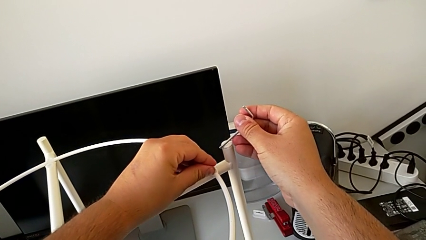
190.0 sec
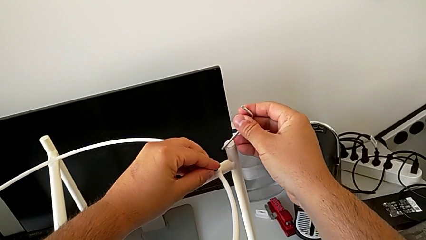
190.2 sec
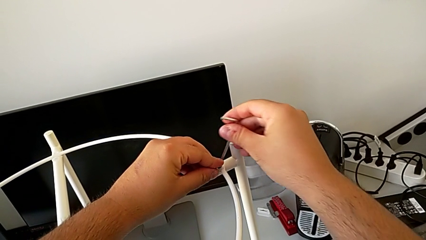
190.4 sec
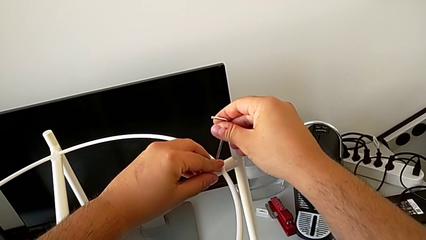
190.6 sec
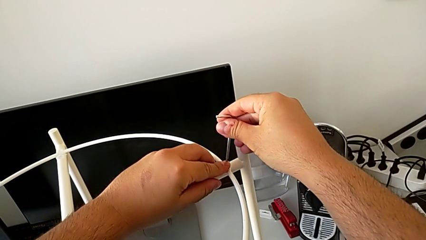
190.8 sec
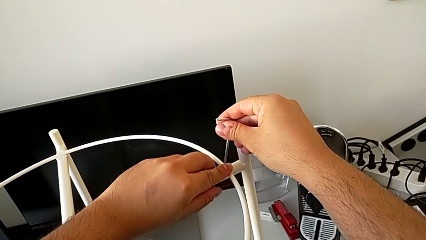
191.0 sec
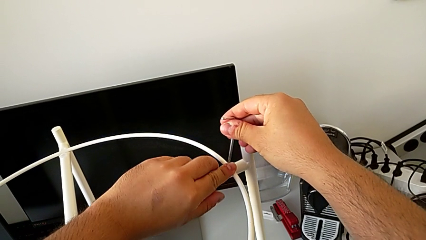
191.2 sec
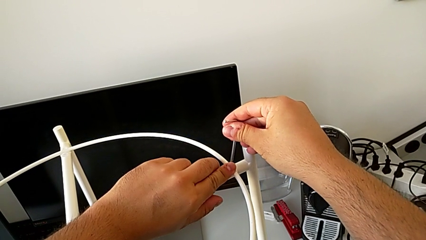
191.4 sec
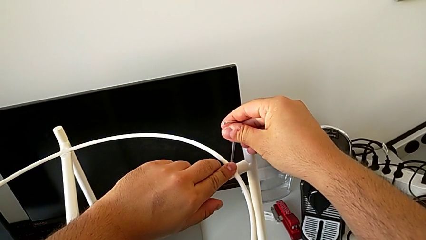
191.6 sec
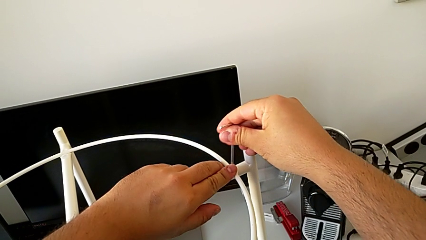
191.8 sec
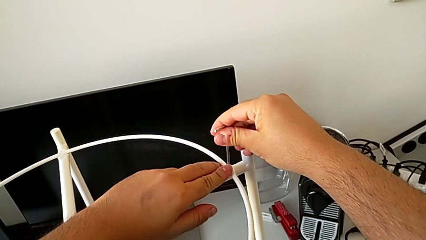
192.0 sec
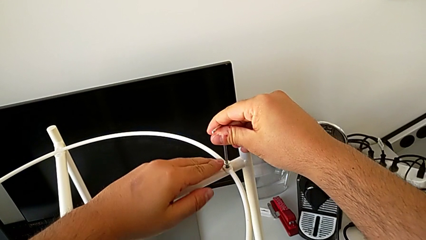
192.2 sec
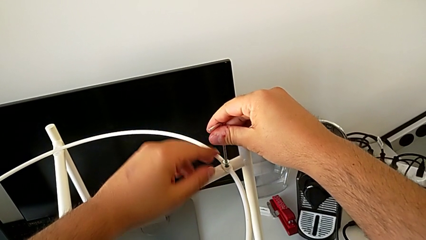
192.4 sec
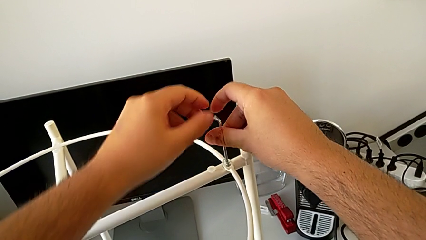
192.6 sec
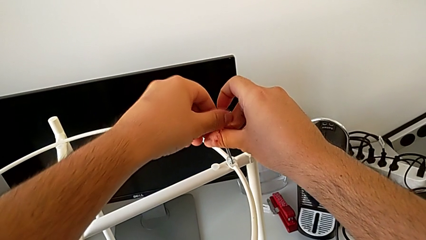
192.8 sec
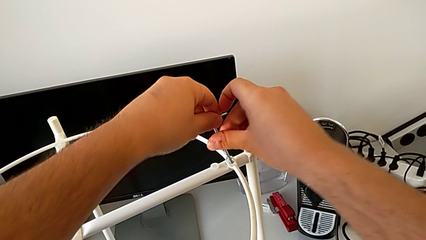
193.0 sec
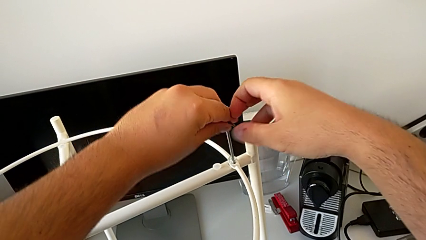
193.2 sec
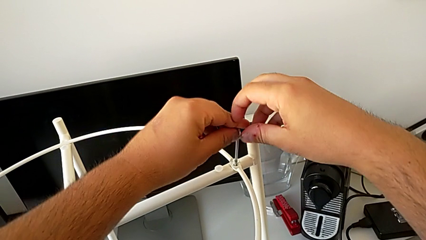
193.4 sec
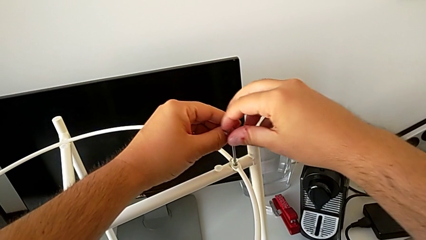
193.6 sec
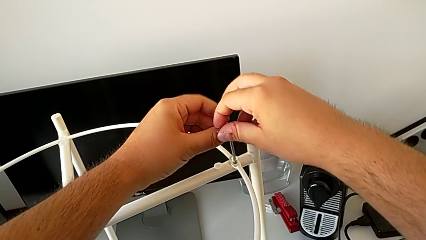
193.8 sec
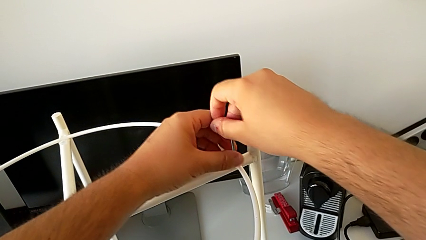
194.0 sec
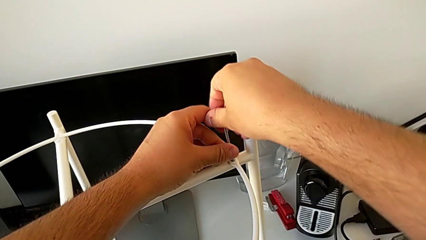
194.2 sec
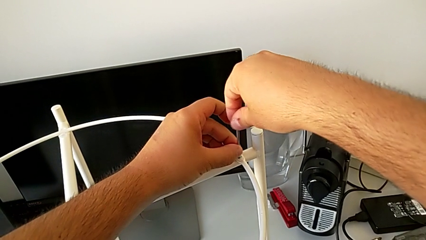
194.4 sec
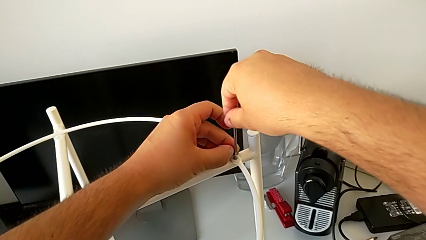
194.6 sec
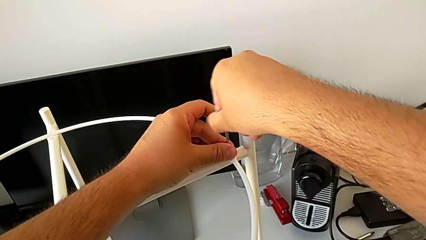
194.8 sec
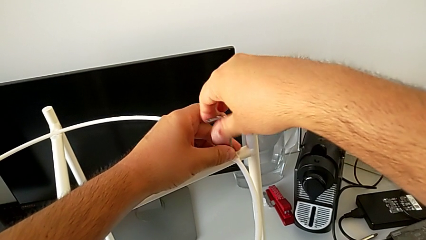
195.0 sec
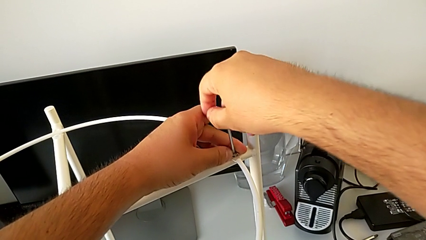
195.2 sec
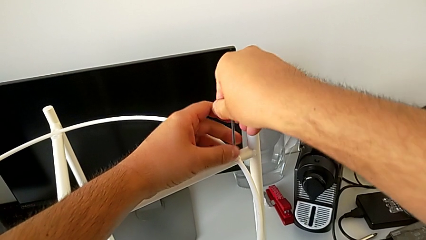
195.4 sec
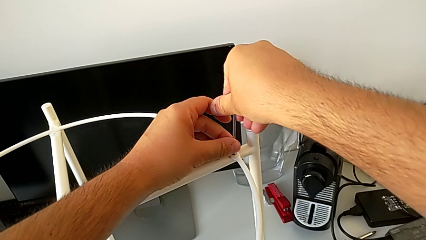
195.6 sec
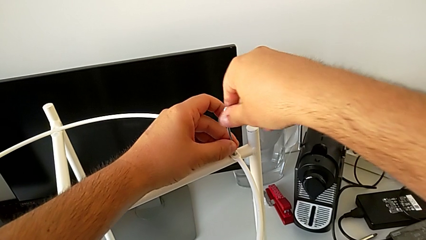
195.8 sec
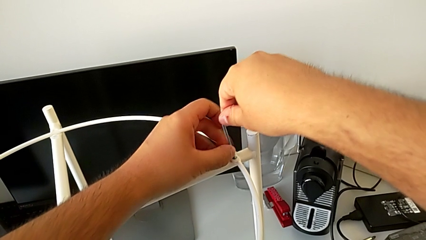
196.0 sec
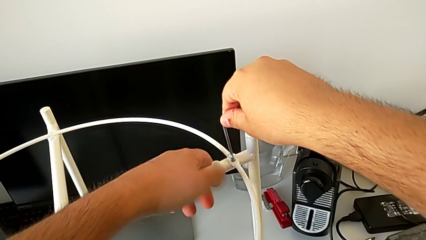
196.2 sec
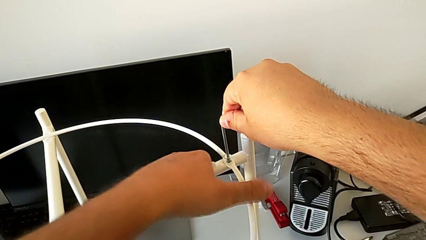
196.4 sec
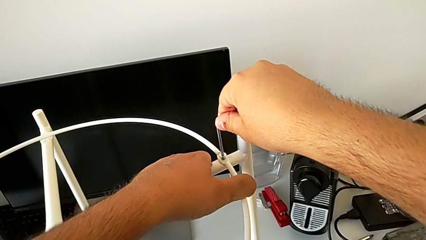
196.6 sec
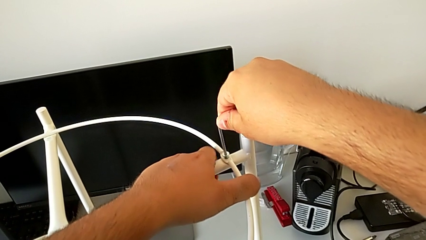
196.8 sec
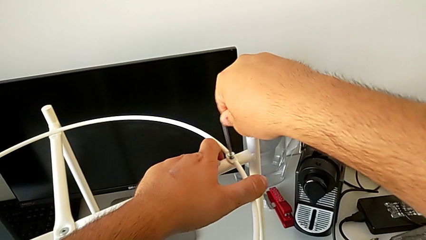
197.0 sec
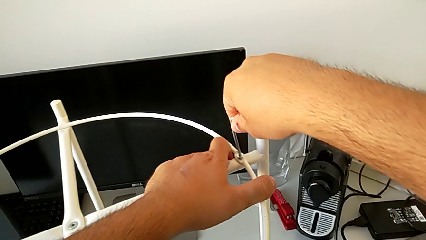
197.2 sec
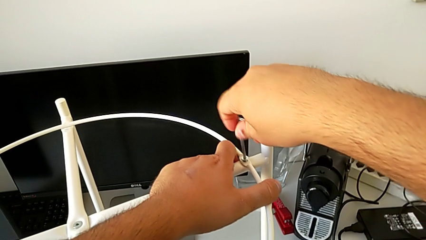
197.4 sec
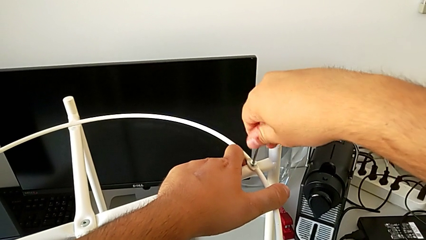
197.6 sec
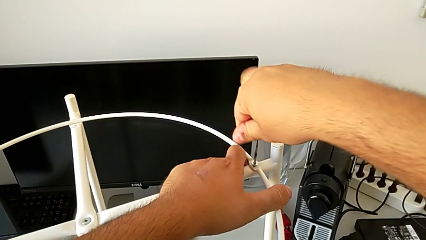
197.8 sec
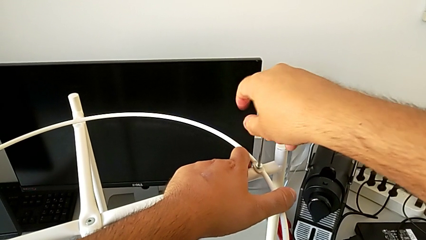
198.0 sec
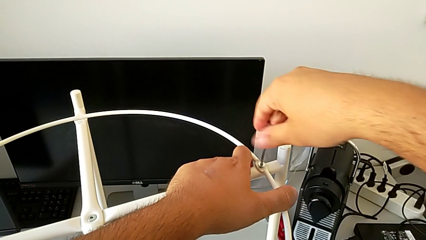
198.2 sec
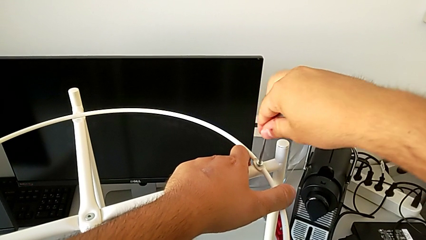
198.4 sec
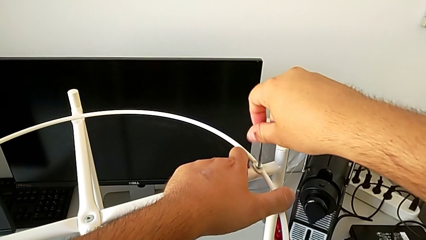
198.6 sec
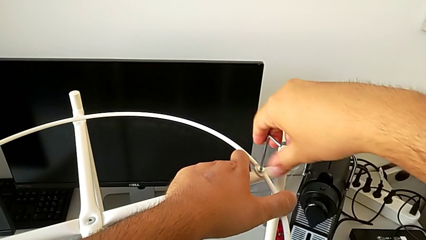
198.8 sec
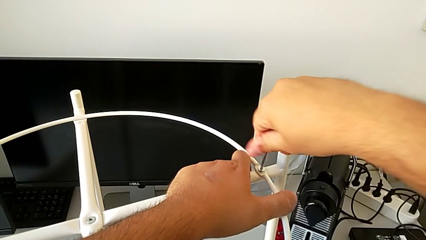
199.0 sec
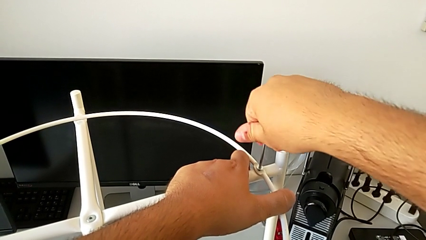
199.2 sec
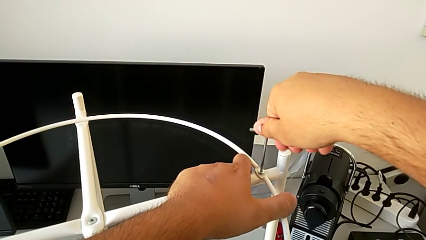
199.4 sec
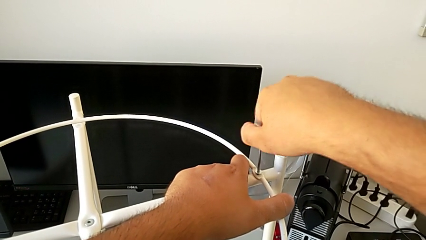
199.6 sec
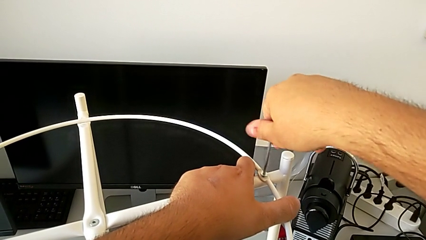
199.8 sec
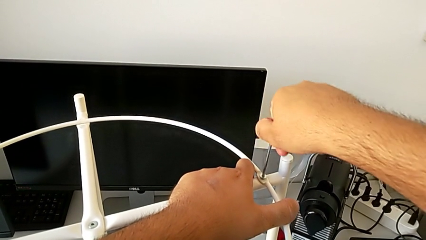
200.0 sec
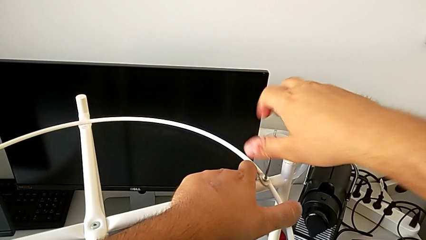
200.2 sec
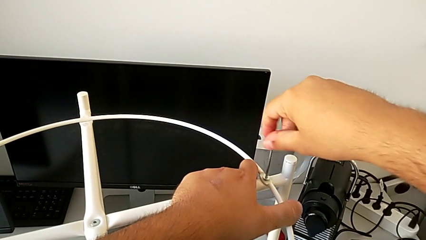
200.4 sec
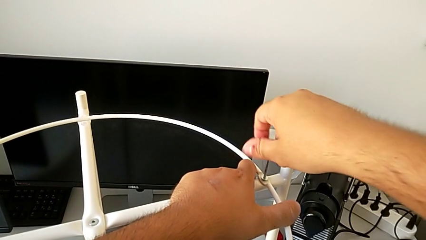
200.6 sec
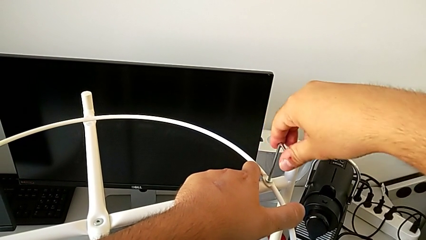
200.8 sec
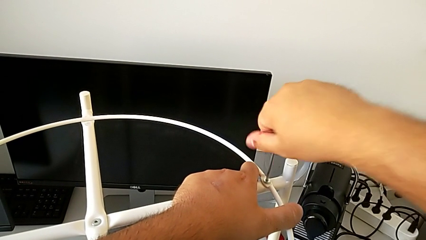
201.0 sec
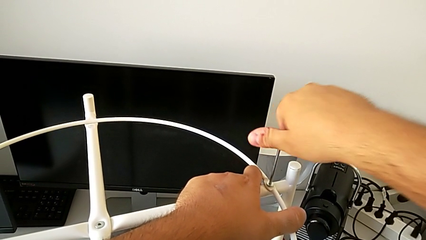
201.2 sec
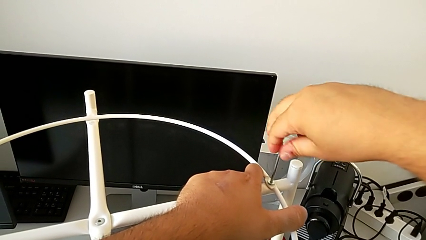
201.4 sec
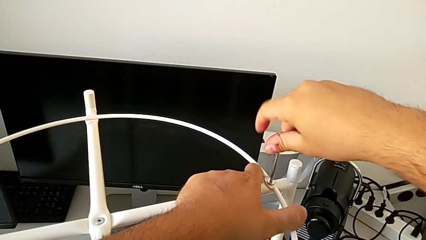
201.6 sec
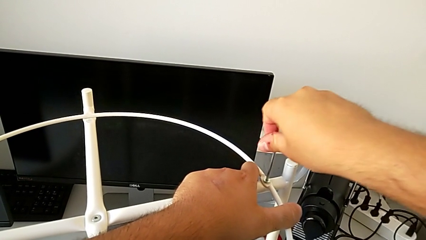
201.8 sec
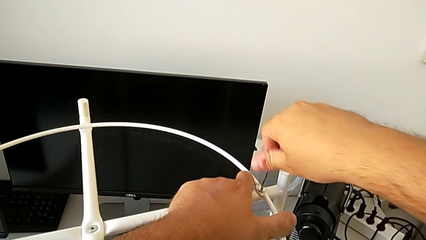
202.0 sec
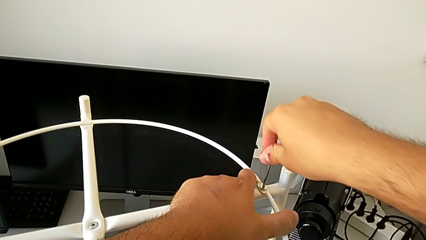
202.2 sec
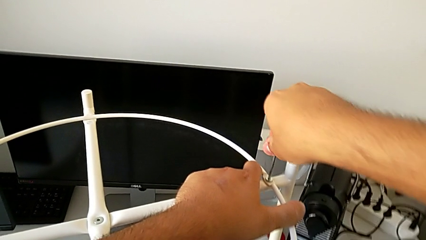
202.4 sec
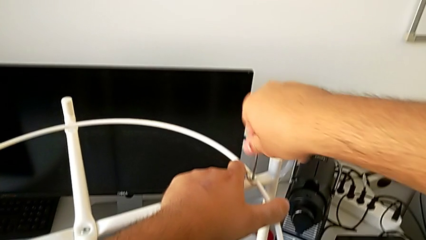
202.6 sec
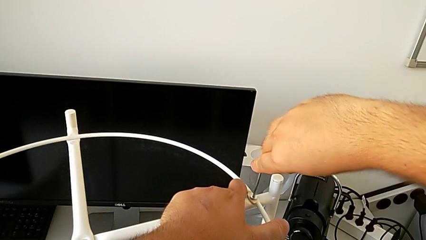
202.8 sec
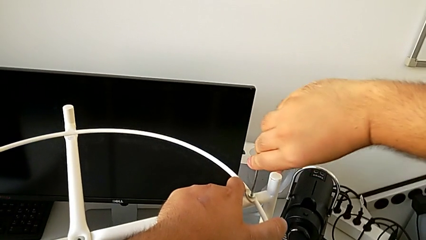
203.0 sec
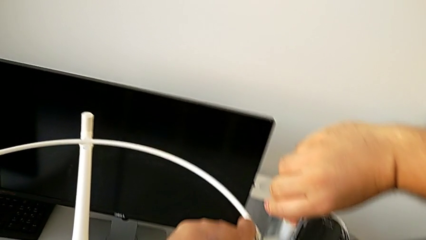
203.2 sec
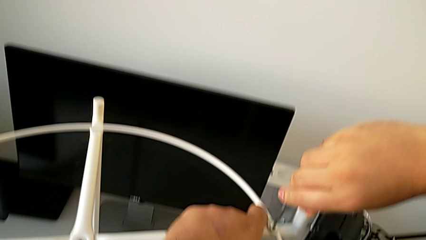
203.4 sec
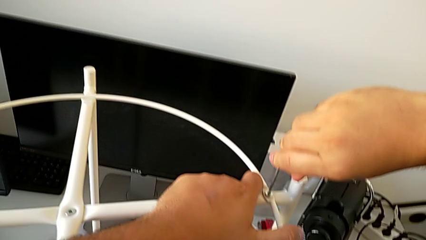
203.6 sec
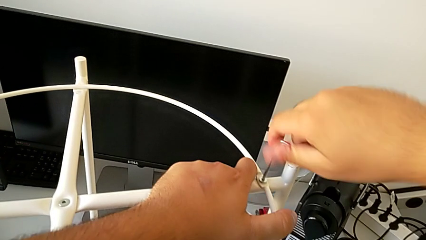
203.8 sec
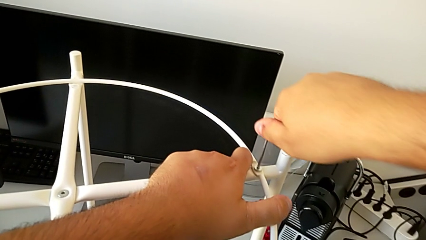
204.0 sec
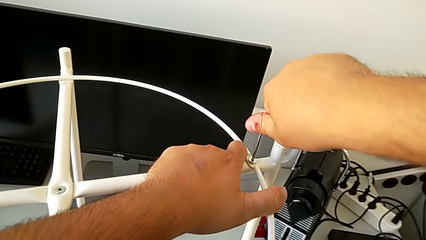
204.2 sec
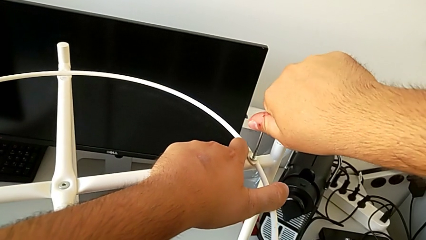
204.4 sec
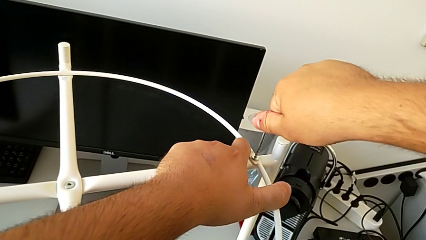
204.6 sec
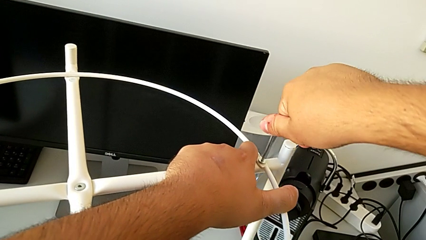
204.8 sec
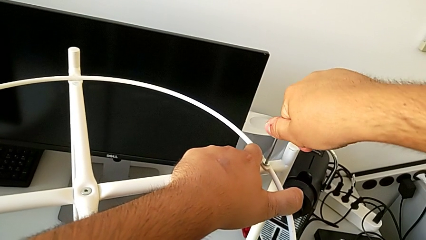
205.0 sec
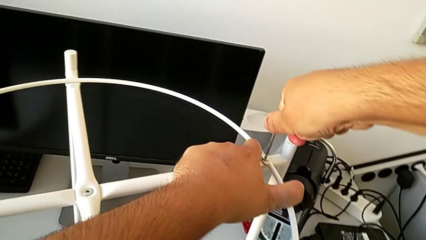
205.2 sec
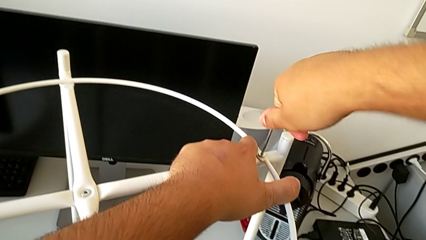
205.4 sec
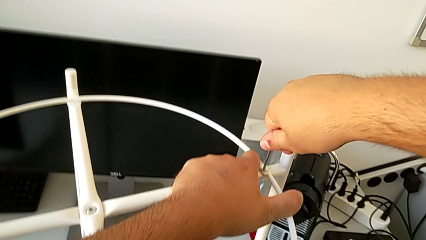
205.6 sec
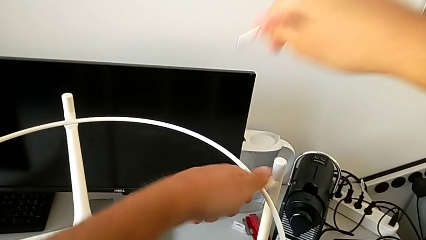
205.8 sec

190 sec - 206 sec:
The camera wearer is assembling the circle. They insert the second hex socket head, insert the Allen wrench, screw the hex socket head and withdraw the Allen wrench.
